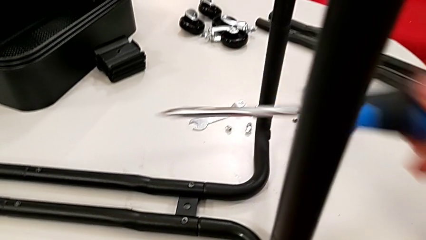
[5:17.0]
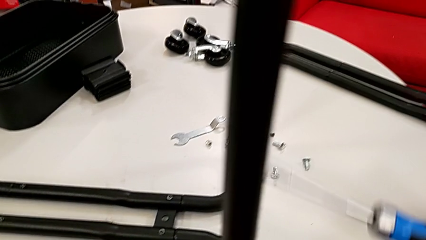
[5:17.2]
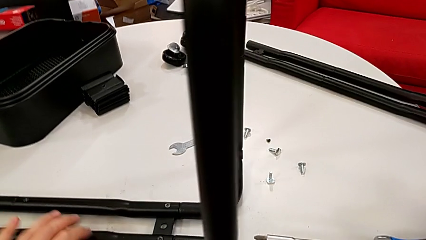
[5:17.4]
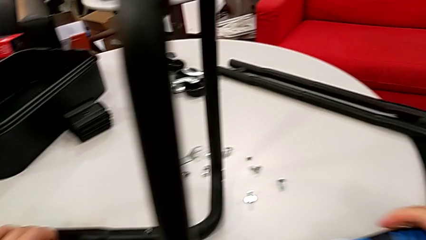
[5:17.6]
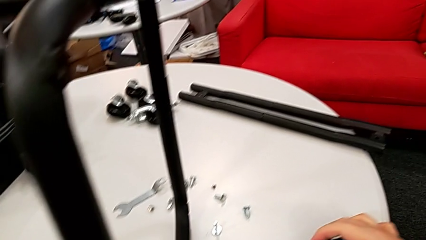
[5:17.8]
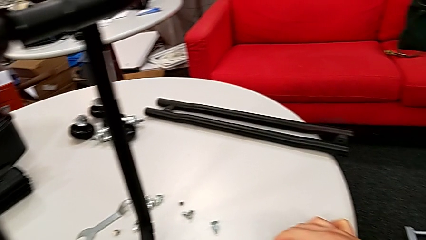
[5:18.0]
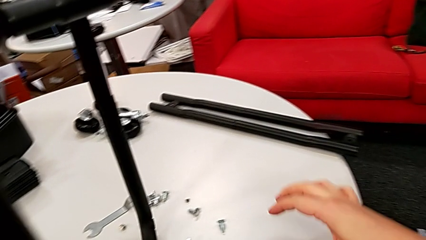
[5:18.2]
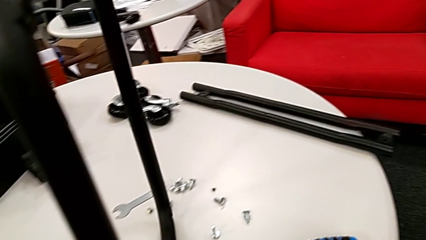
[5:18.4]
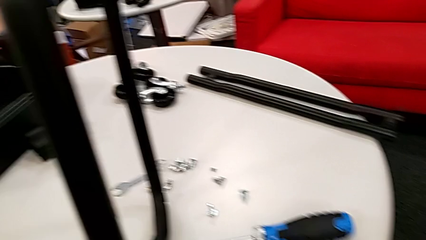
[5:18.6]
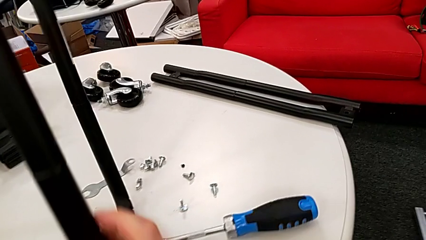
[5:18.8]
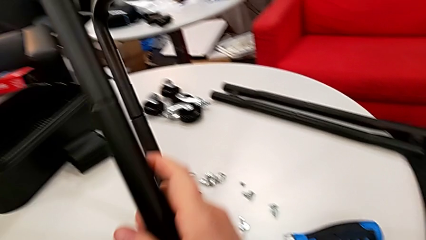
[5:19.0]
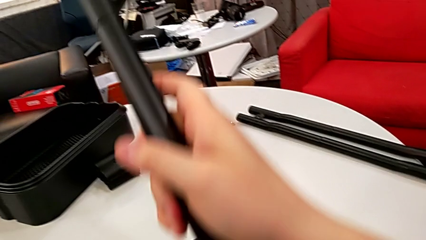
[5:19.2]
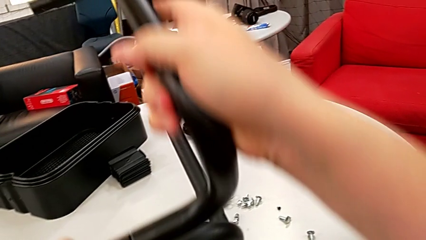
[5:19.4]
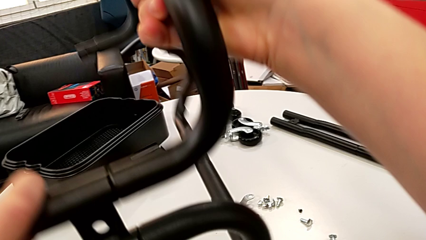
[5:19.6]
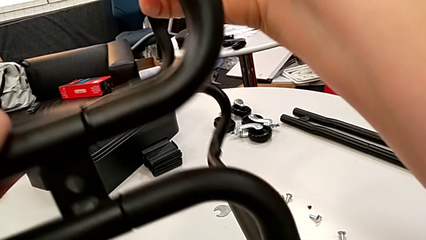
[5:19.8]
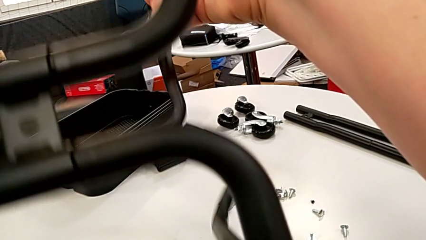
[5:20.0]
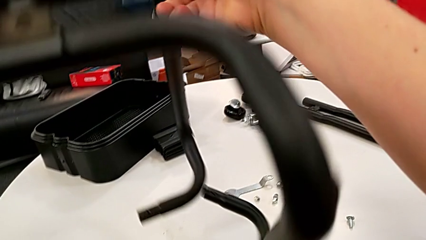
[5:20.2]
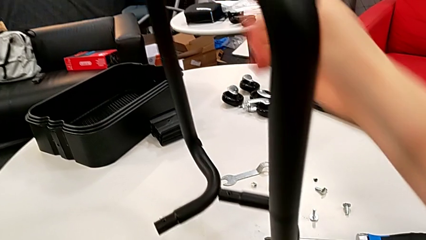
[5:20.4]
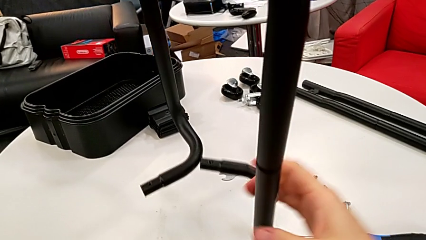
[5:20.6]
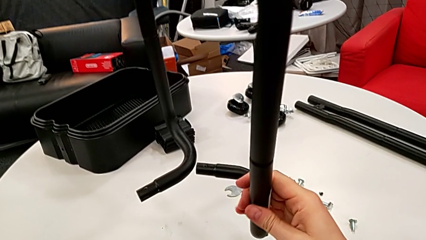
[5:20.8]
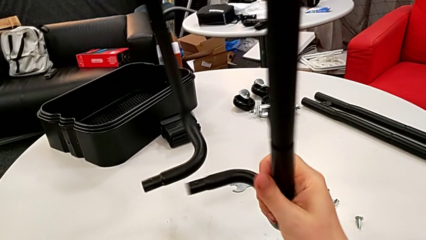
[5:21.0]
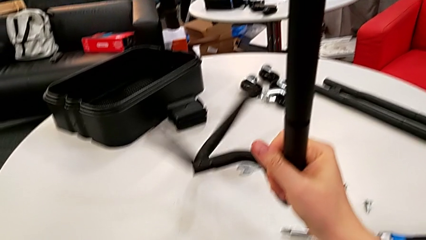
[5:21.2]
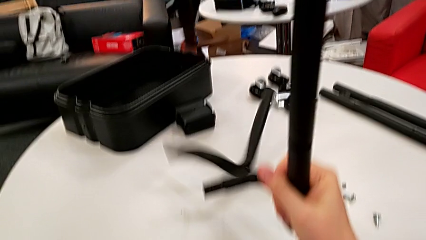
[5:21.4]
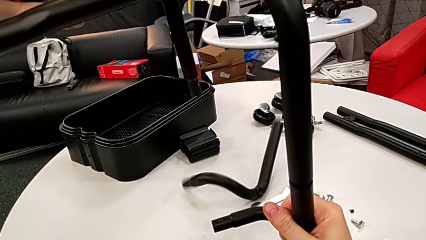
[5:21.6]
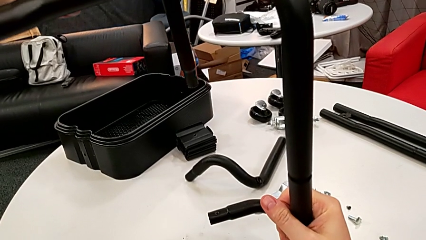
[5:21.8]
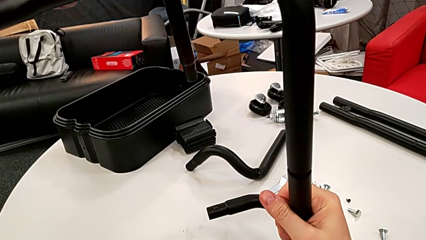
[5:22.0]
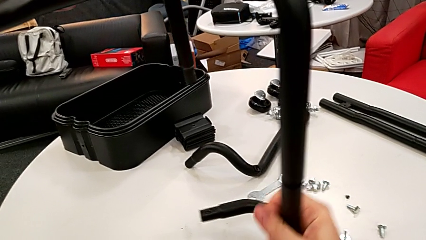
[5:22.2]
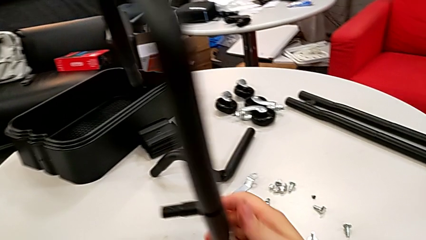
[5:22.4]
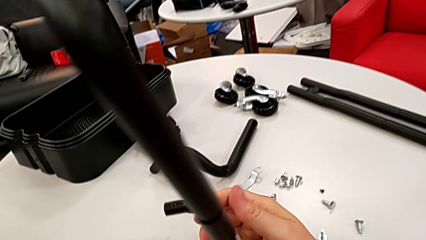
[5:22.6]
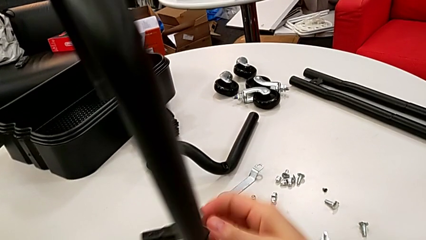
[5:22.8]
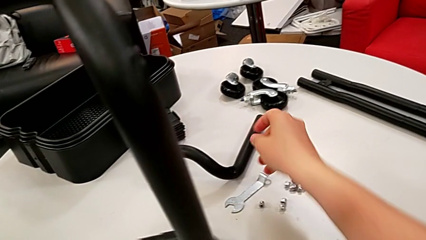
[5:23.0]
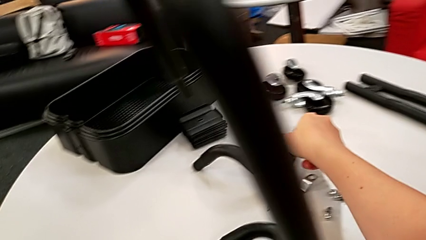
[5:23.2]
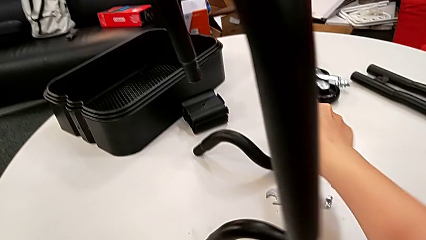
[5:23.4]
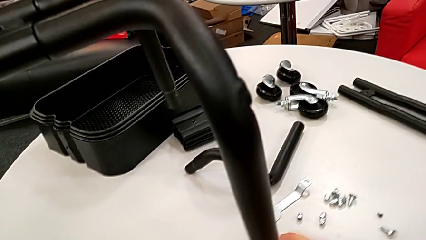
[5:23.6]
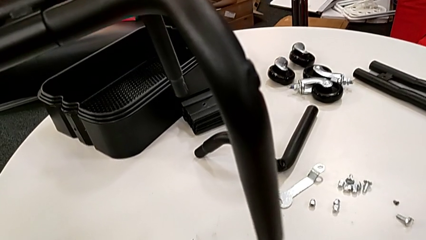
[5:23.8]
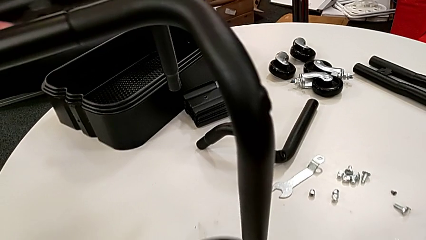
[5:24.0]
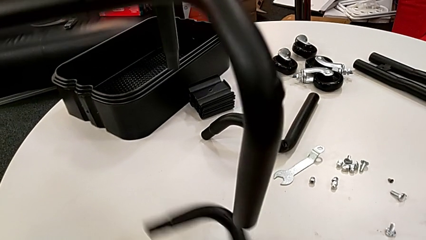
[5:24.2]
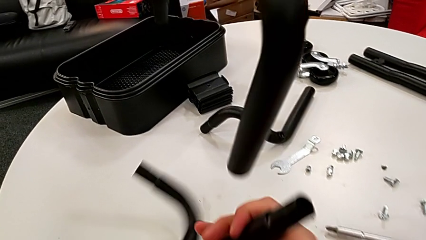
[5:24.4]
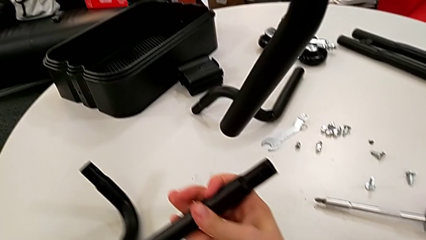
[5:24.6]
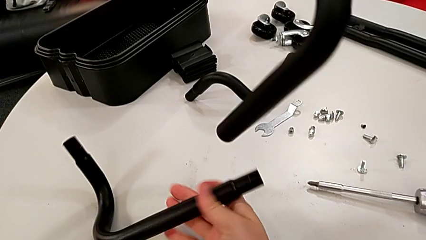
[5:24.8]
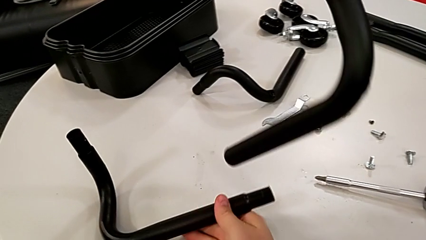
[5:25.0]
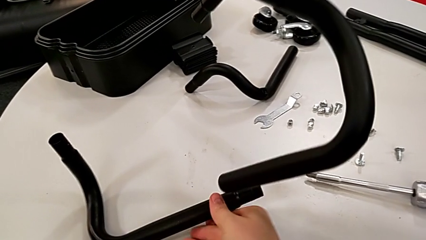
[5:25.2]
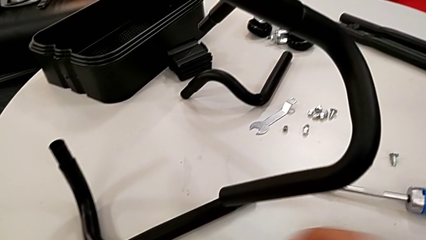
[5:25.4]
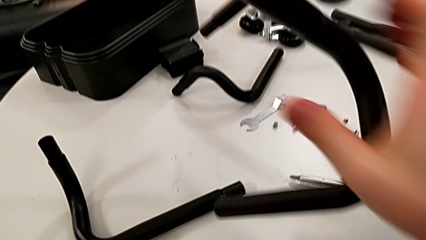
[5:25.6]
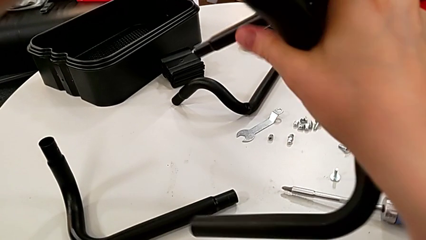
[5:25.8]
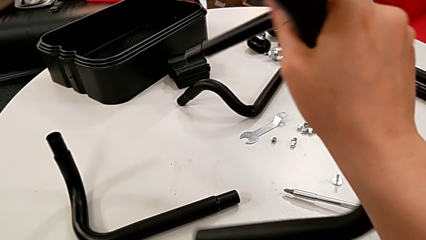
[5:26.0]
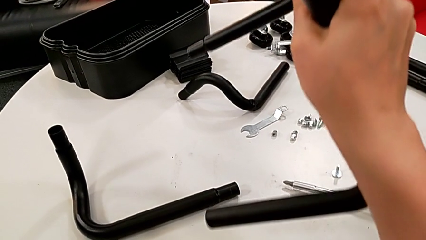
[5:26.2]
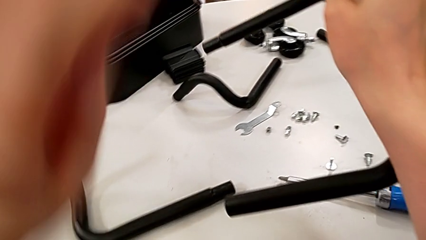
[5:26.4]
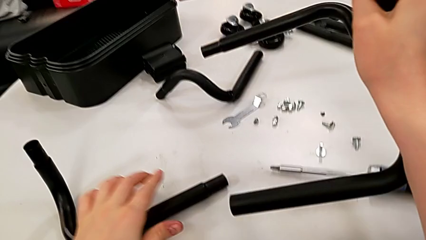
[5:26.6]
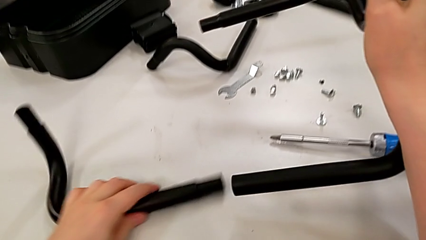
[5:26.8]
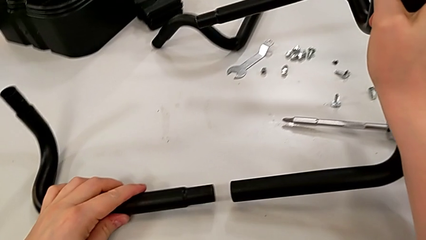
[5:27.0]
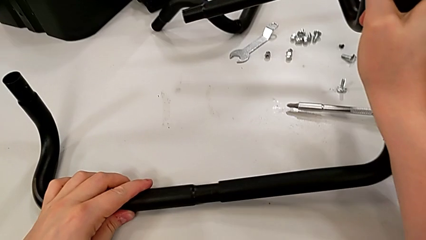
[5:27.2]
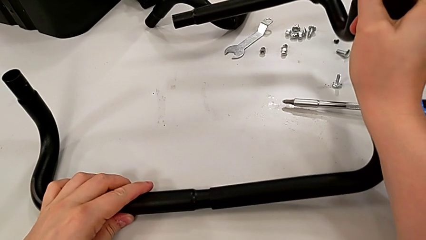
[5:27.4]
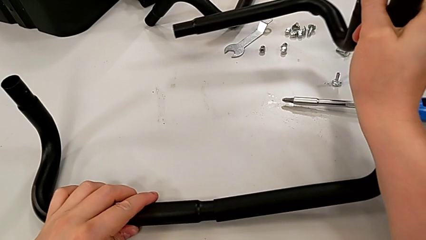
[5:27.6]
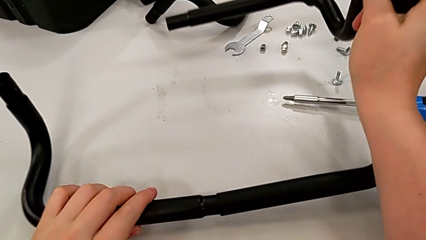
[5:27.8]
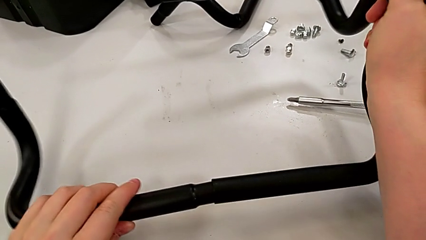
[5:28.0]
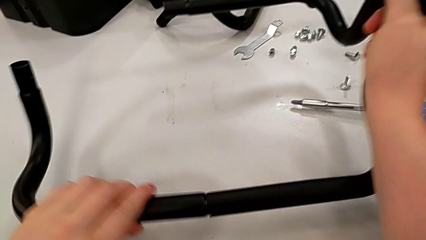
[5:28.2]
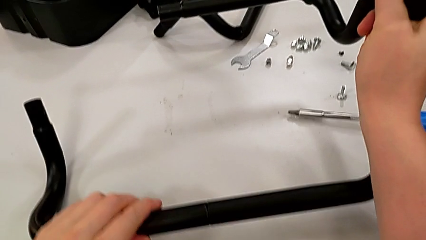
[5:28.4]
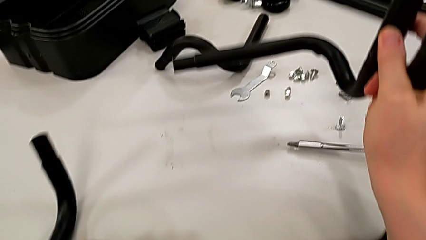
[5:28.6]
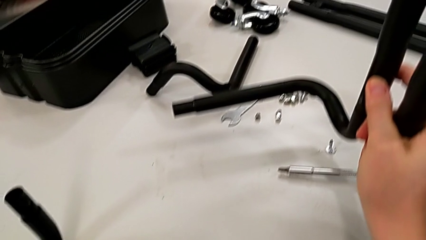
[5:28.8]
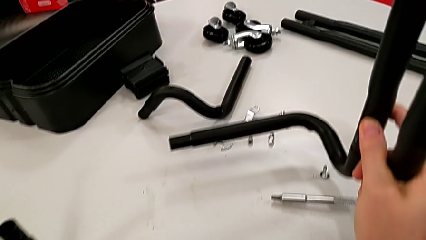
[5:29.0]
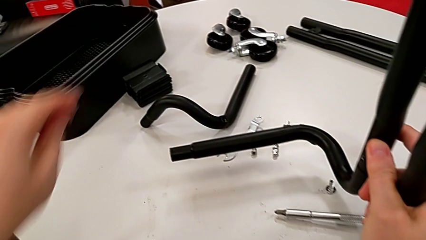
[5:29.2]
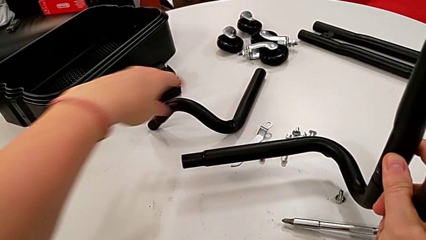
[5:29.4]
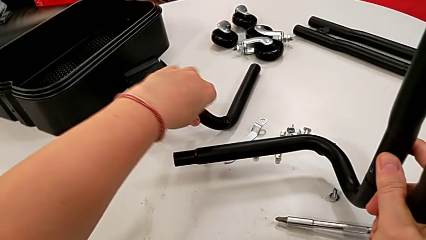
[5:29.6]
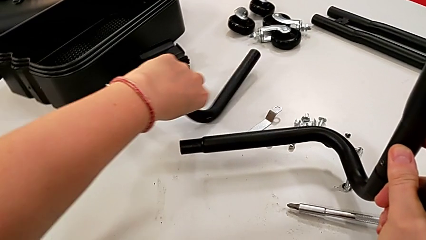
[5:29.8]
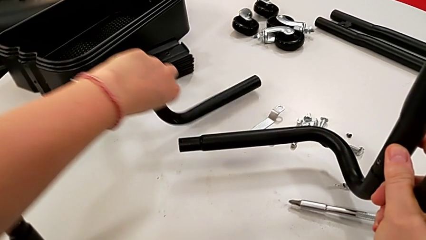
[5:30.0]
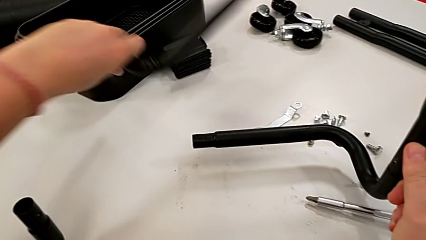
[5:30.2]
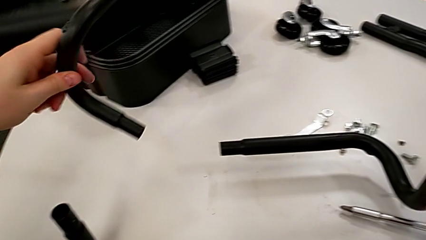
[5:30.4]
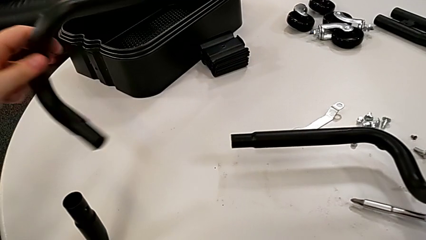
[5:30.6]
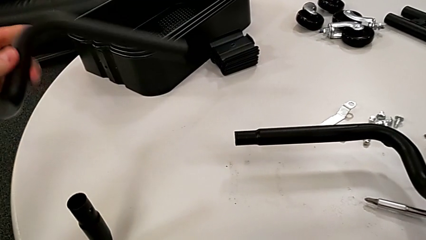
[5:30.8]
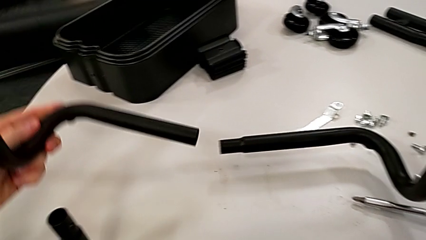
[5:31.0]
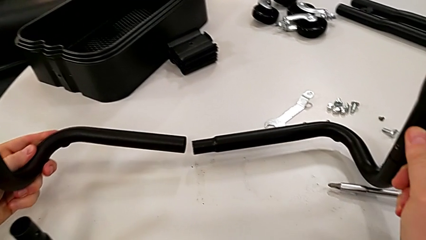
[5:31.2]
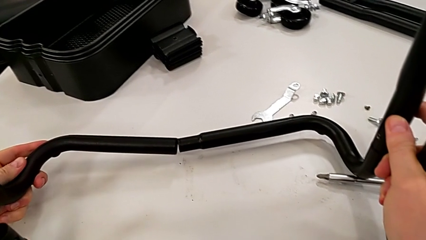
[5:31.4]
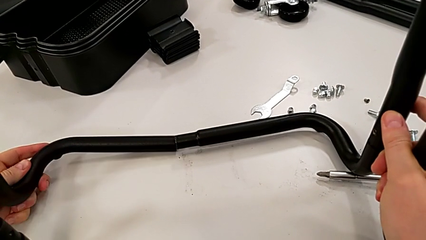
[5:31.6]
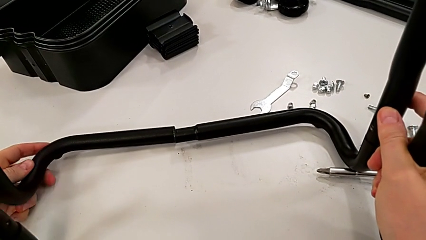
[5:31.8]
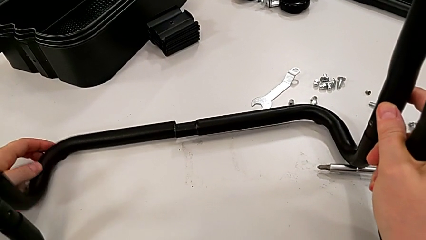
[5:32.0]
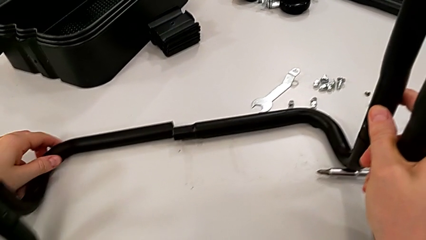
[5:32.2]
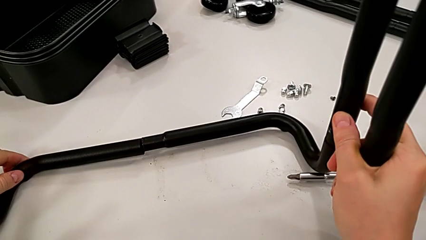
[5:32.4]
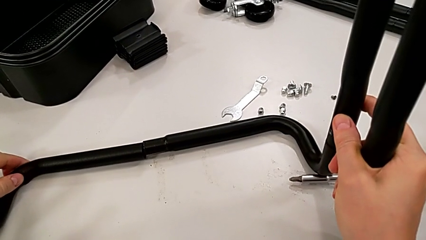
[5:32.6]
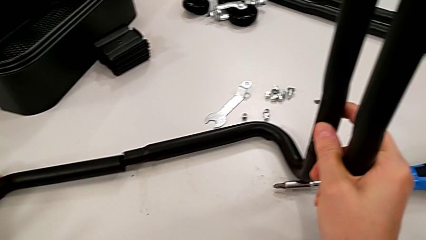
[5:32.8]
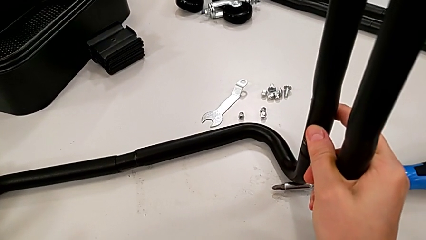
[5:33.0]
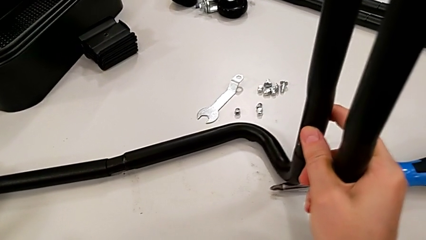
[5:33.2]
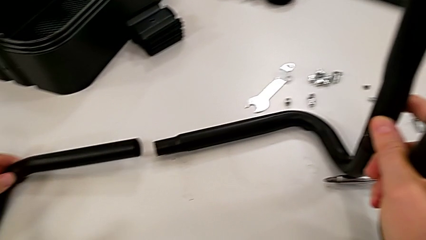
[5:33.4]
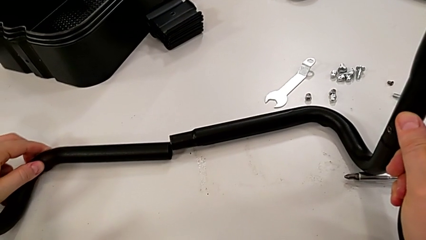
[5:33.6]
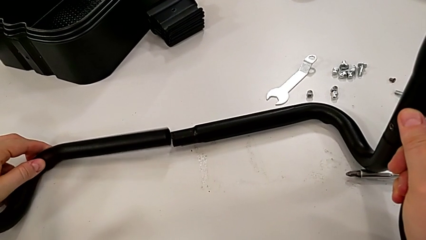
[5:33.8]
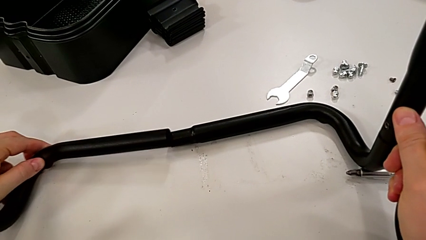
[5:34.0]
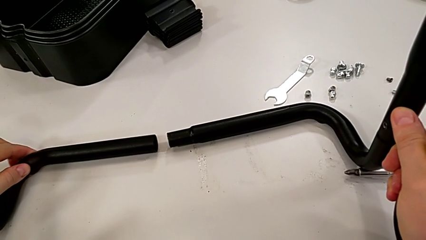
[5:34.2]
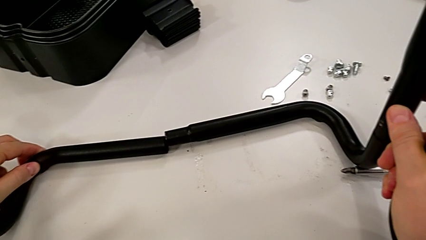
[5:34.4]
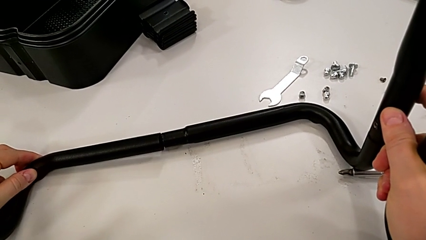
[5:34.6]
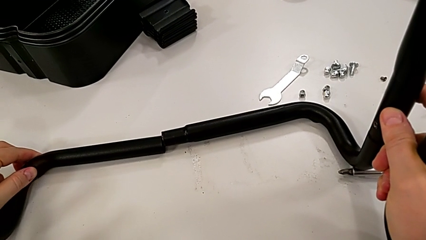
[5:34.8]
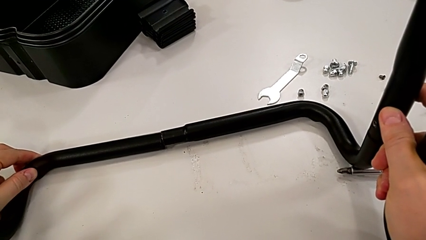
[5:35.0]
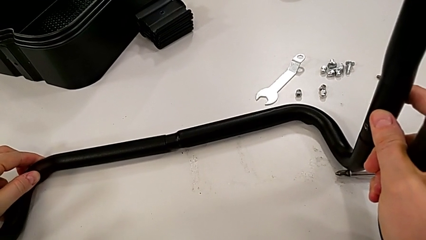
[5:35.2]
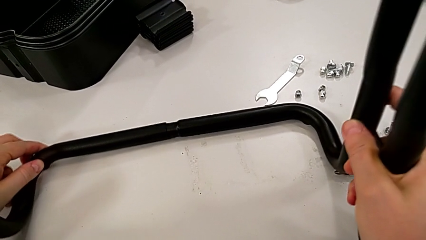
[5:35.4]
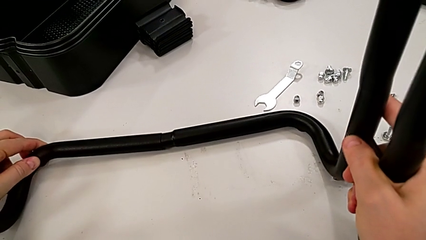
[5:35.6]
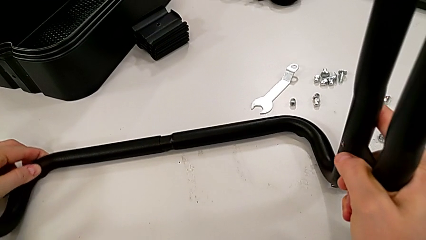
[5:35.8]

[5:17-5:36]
The camera wearer is assembling base frames and side bars.
